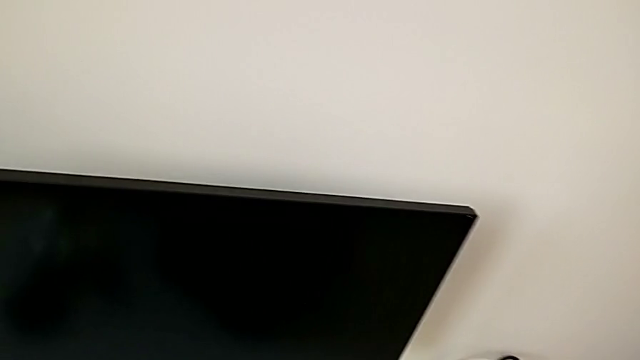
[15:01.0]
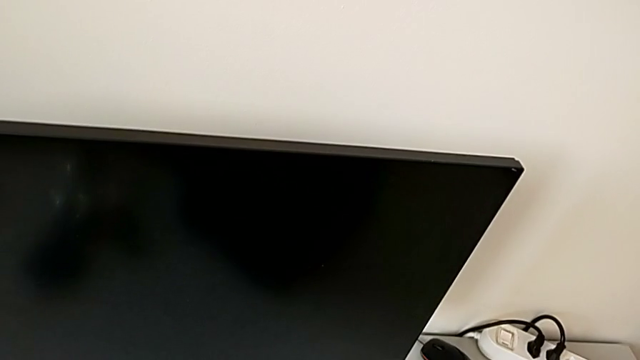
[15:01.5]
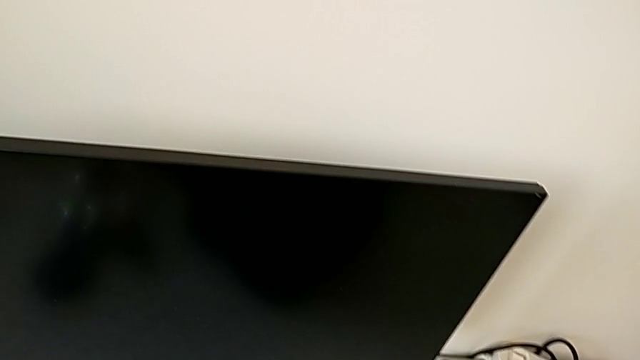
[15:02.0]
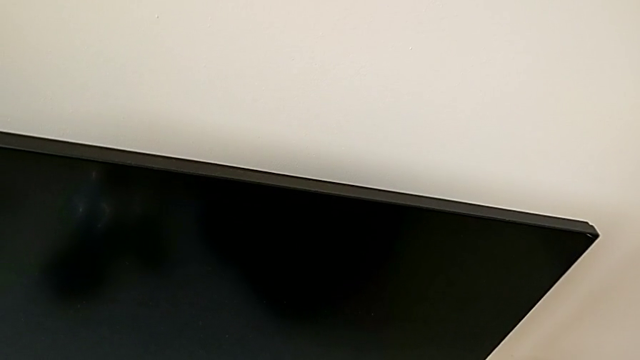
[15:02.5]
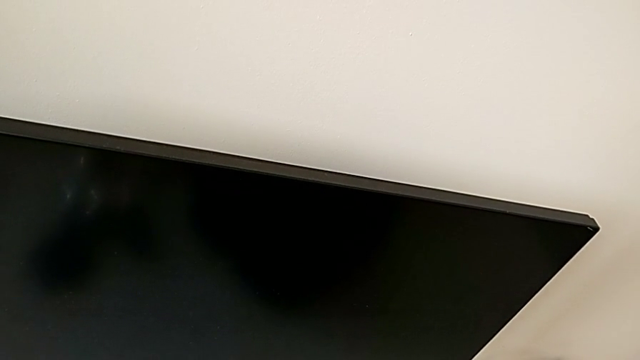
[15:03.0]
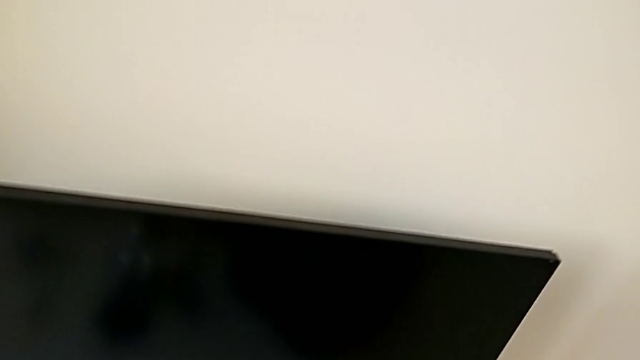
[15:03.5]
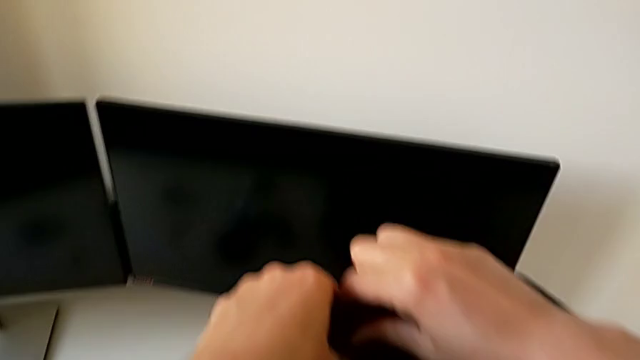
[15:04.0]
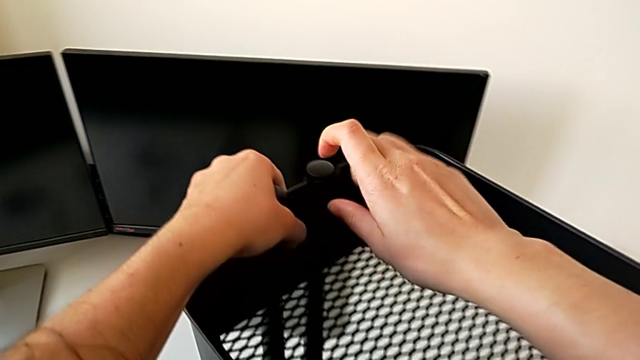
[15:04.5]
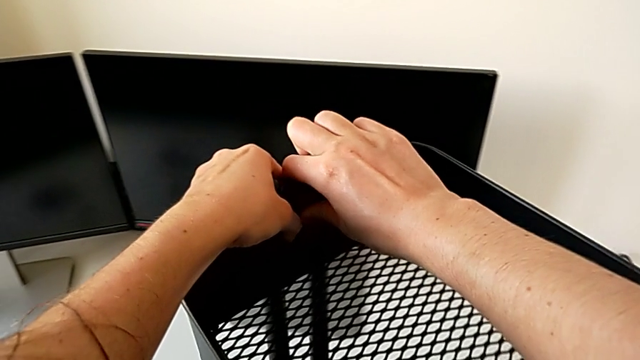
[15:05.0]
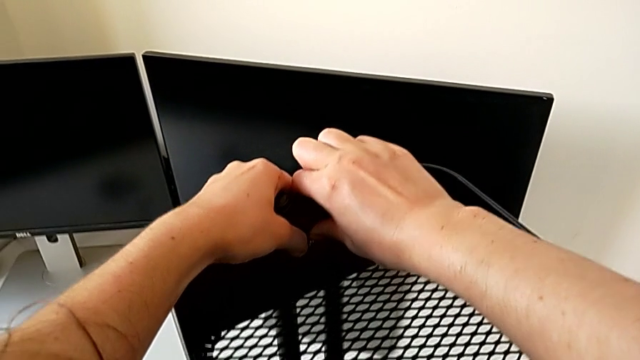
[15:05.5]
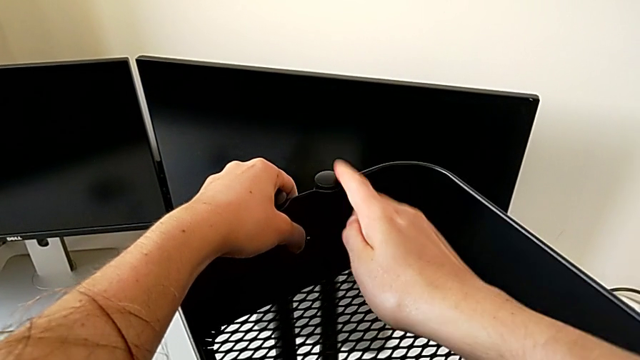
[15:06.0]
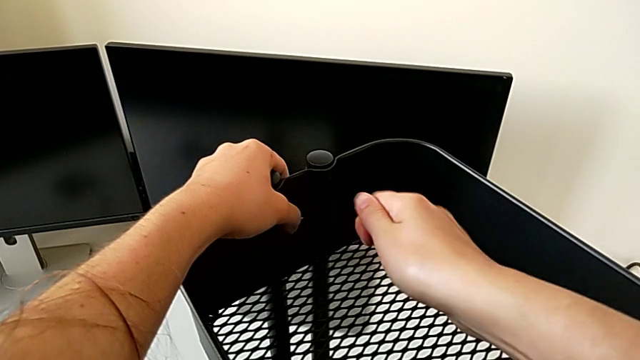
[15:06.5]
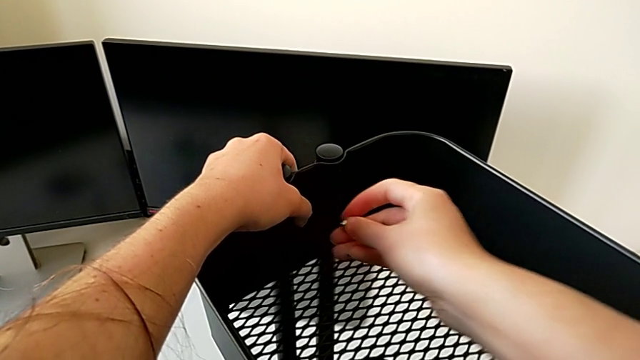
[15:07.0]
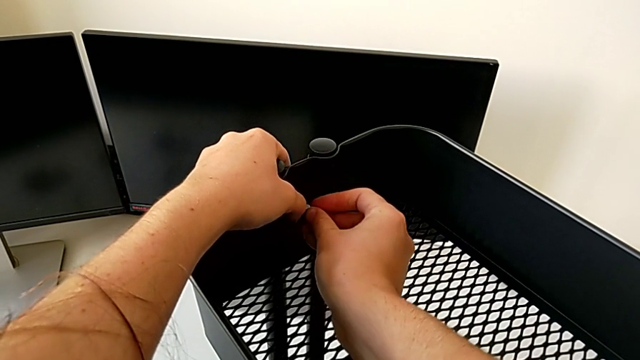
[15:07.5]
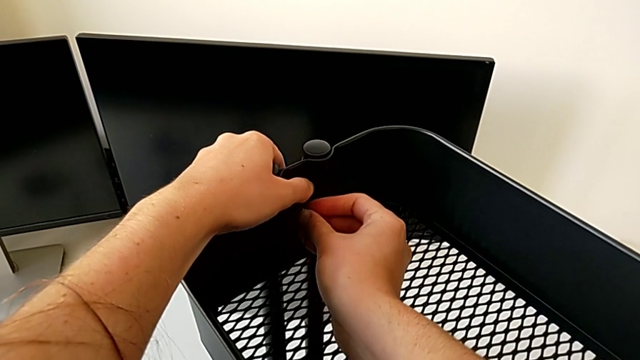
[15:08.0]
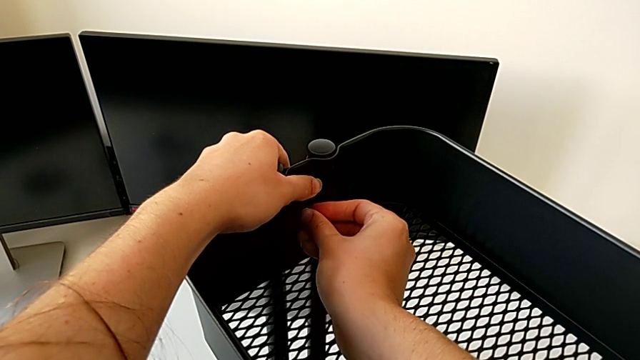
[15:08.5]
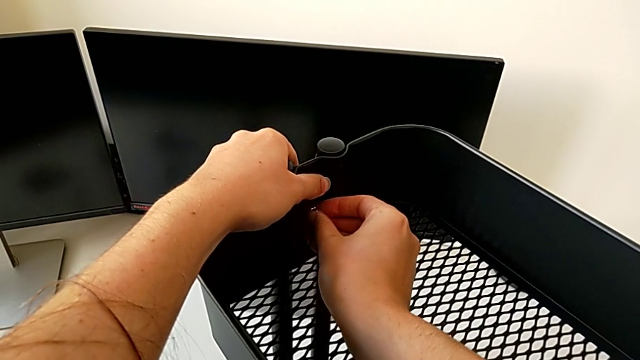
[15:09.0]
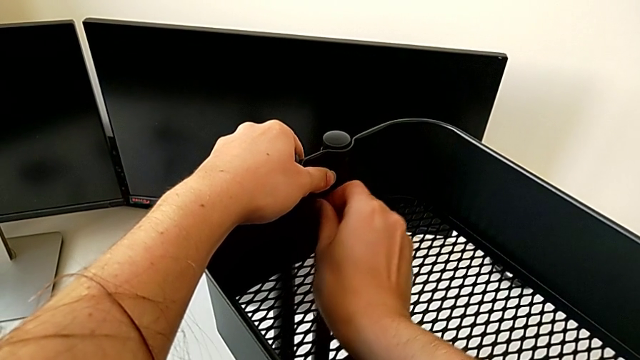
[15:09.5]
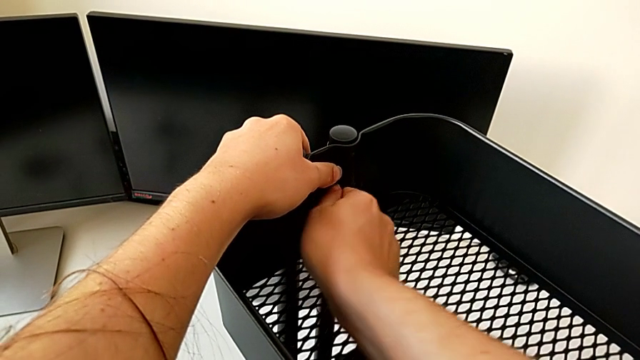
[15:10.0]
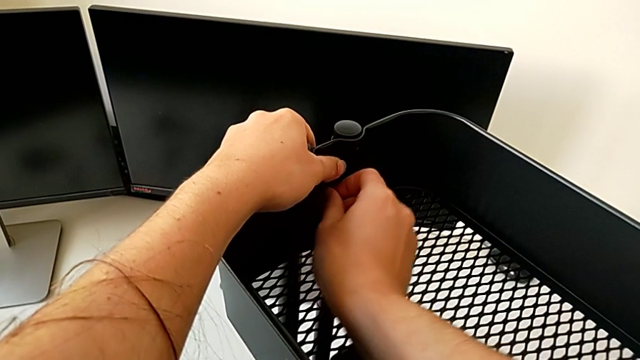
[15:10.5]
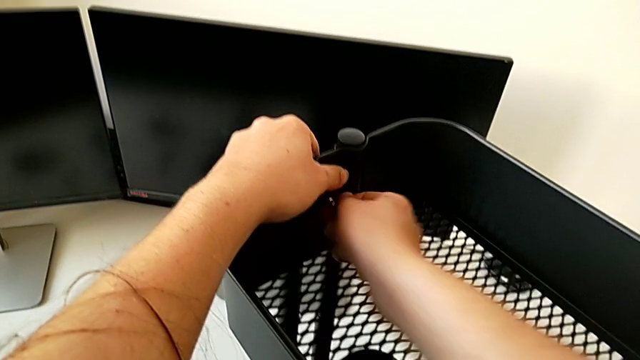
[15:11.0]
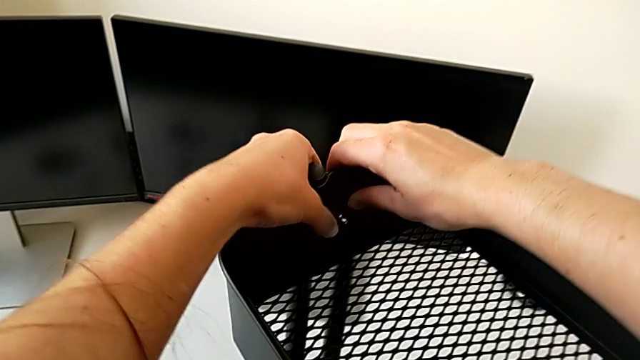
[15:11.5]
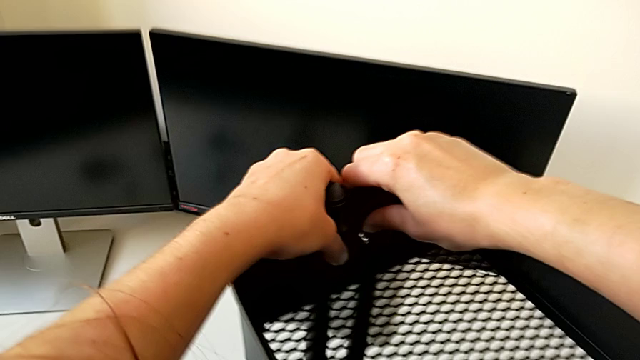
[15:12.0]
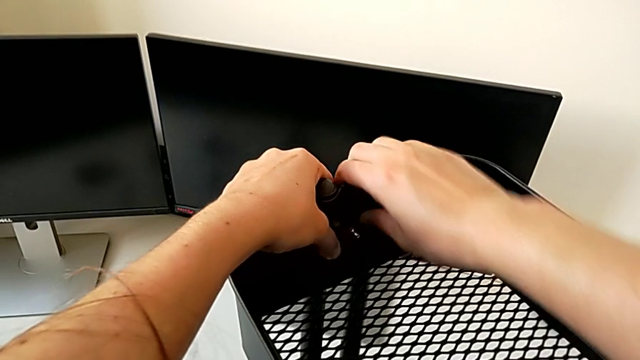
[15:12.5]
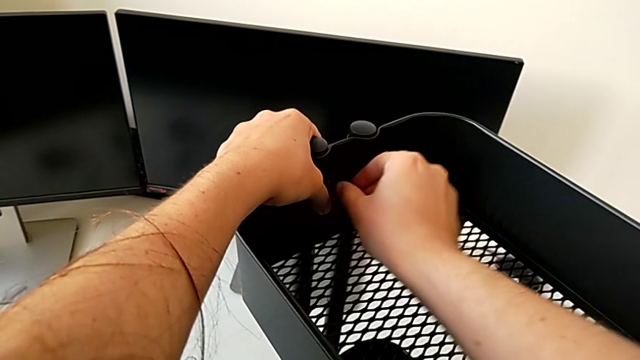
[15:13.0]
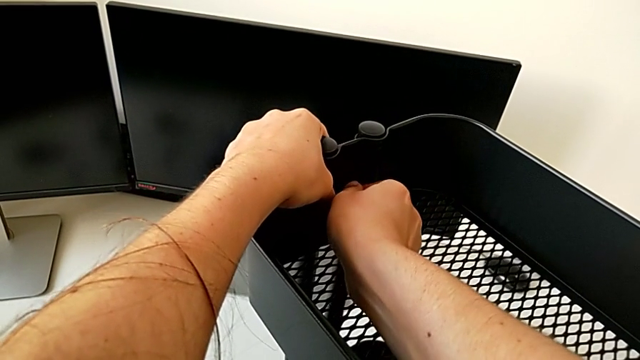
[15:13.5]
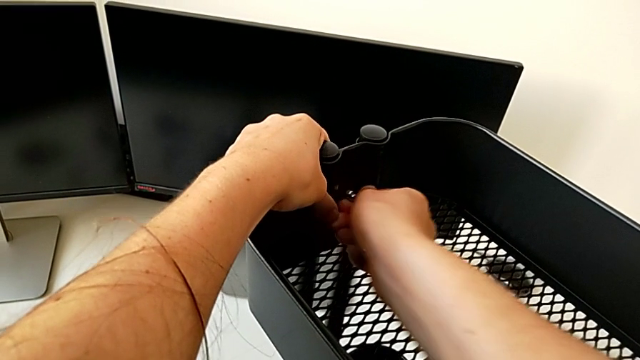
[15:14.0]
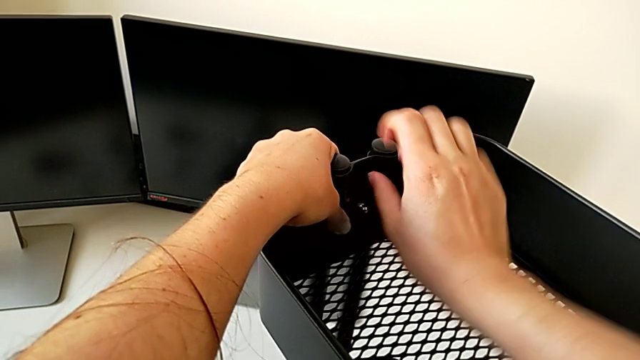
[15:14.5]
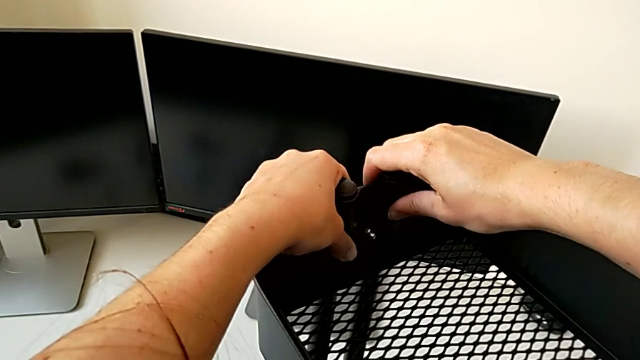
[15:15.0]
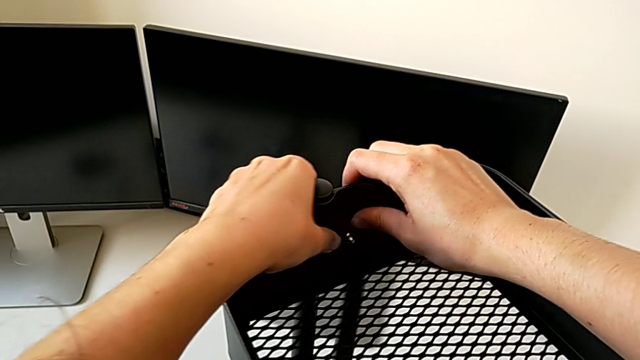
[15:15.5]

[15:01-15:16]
The camera wearer is assembling the top tray of the rolling cart. They insert the hexagon cap nut and screw the fourth screw.

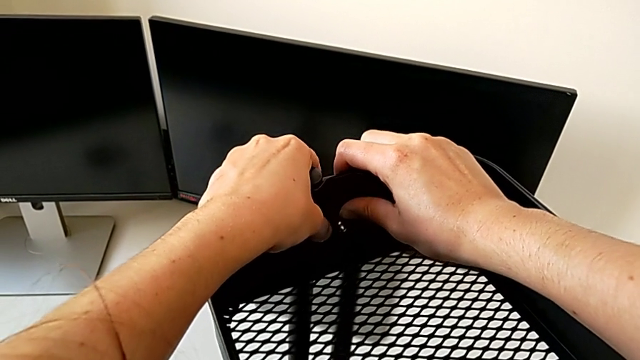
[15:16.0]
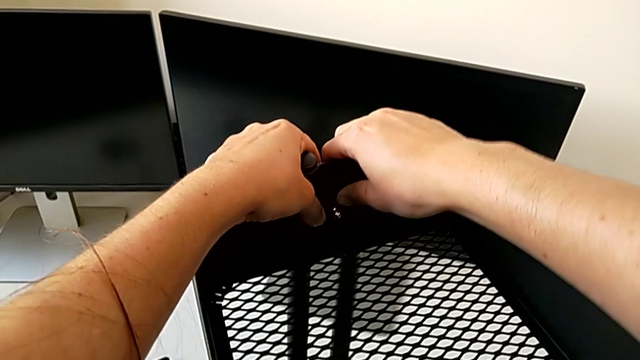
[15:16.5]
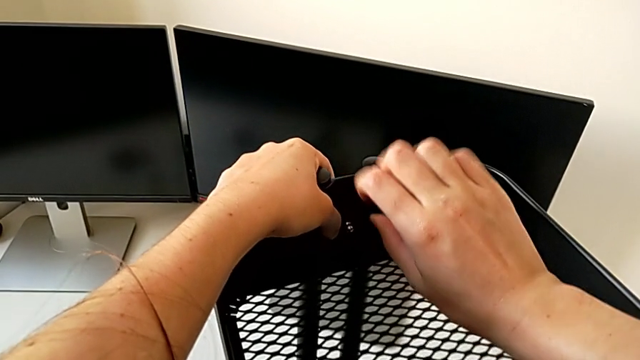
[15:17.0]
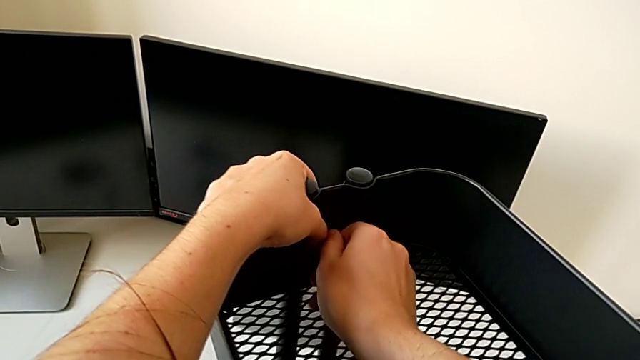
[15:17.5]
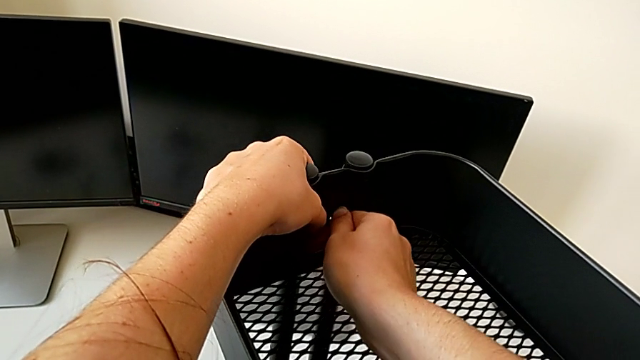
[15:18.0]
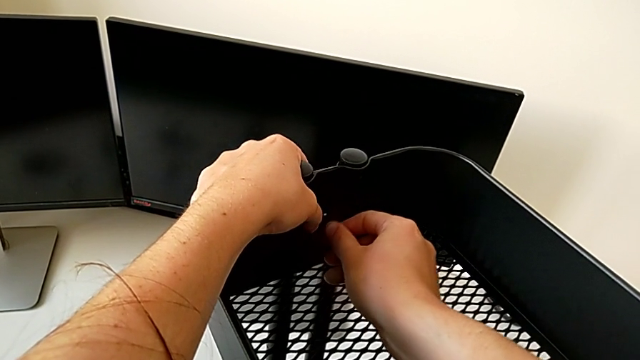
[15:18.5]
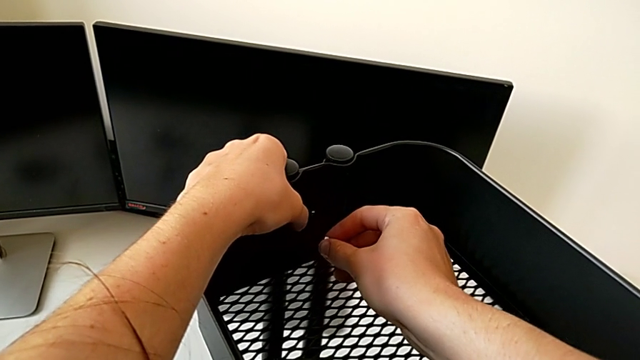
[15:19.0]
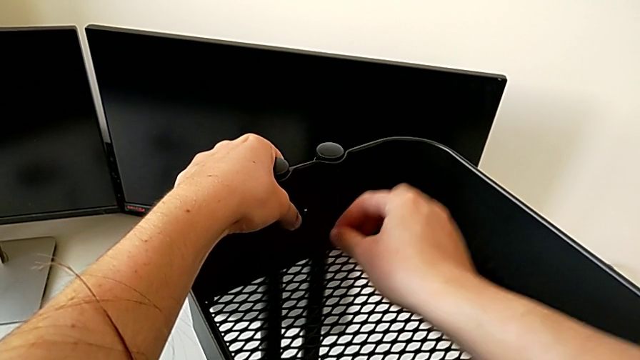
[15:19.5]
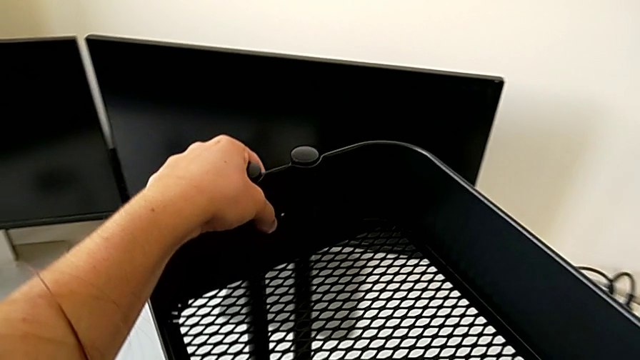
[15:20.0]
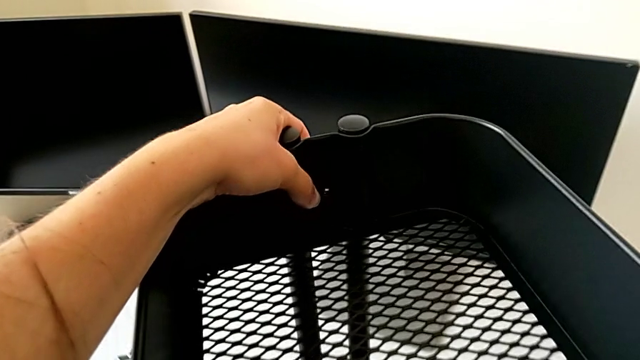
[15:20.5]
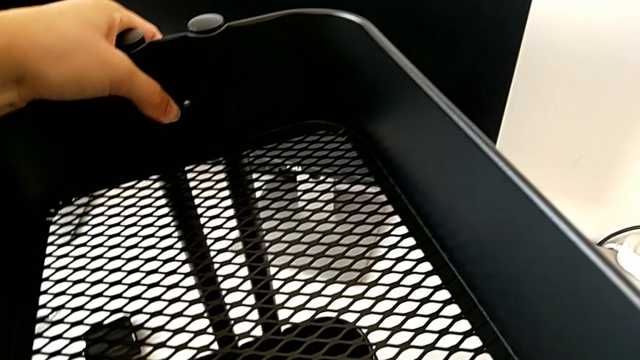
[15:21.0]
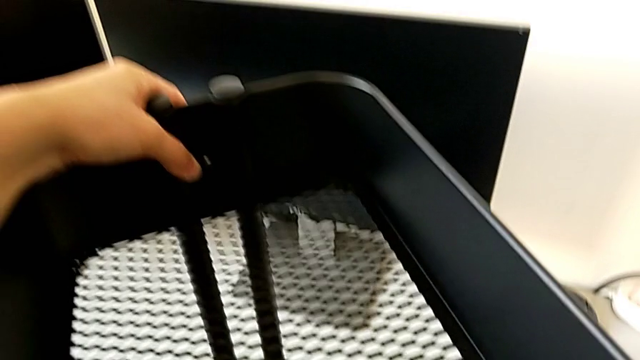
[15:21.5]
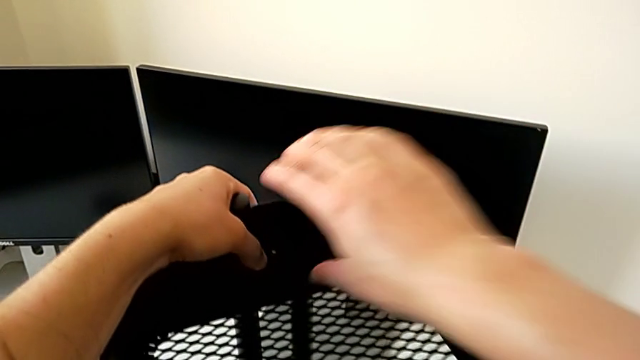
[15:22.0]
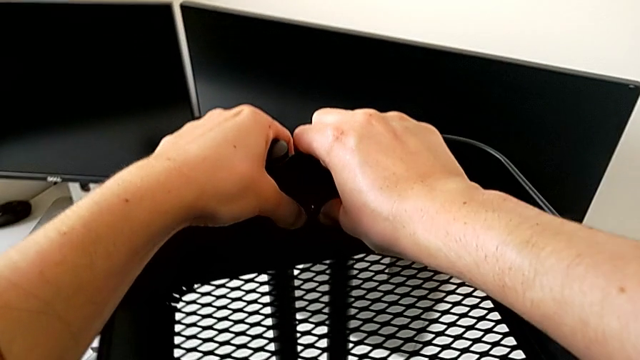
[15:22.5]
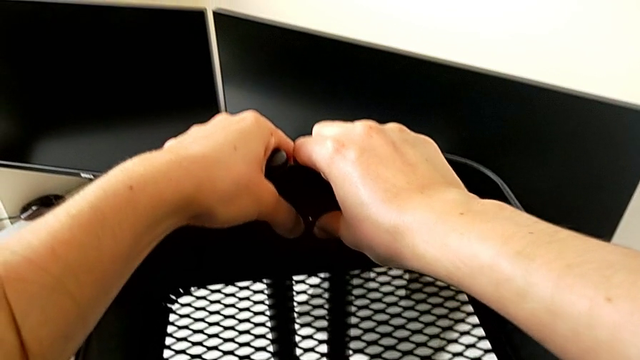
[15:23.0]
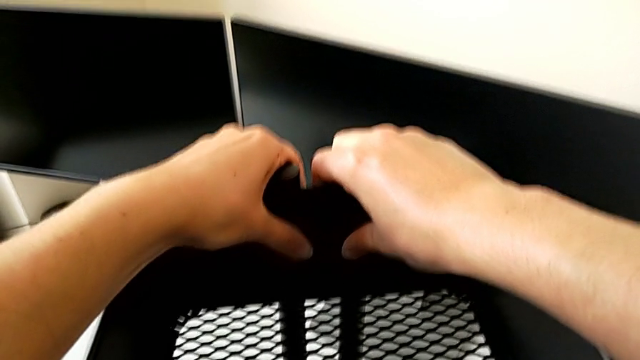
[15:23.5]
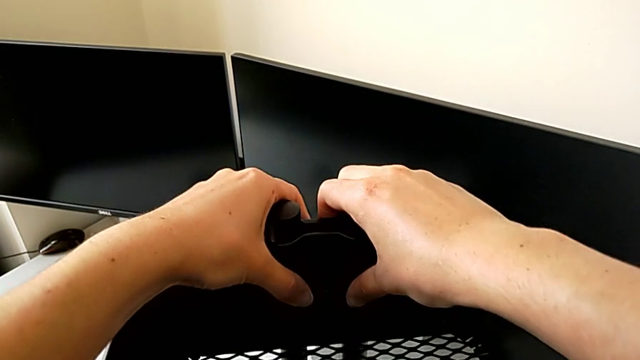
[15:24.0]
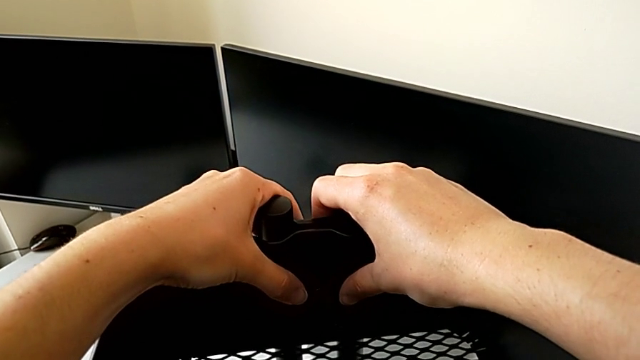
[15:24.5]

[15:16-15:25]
The camera wearer is assembling the top tray of the rolling cart. They disassemble the hexagon cap nut, place it and push the grid tray.
